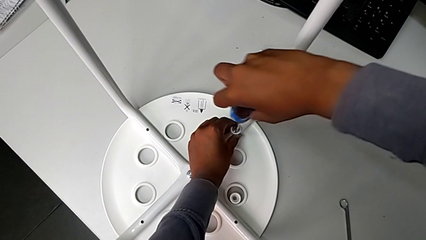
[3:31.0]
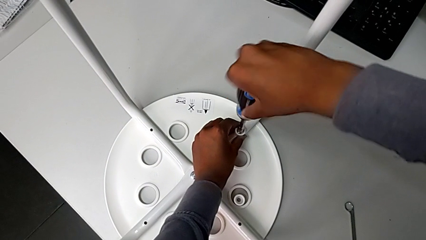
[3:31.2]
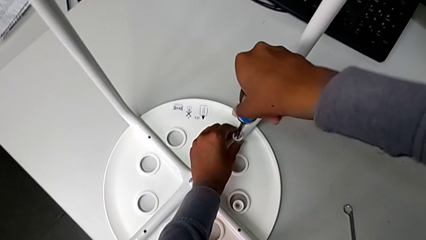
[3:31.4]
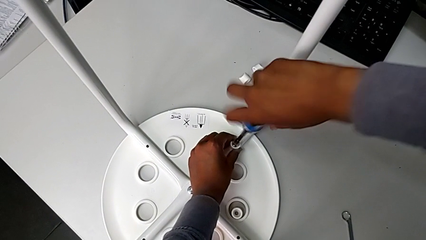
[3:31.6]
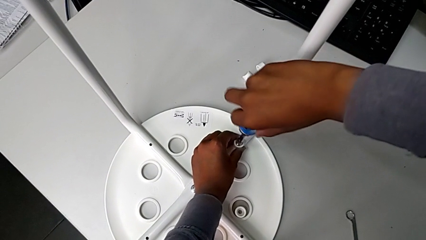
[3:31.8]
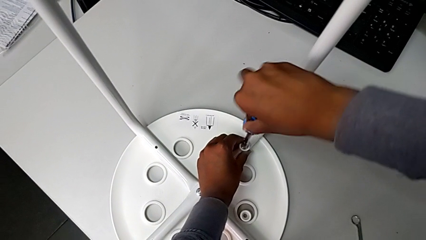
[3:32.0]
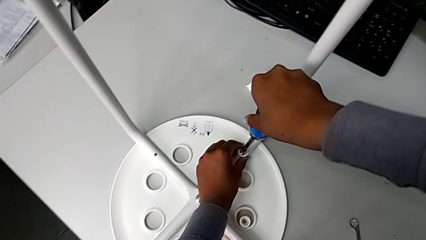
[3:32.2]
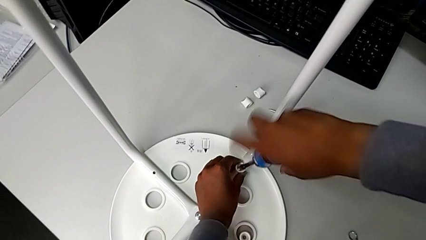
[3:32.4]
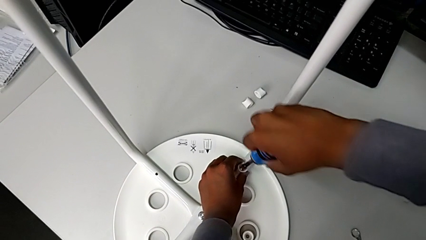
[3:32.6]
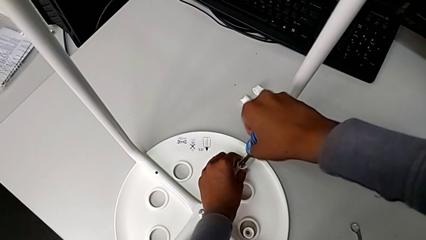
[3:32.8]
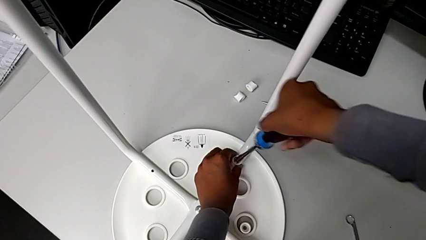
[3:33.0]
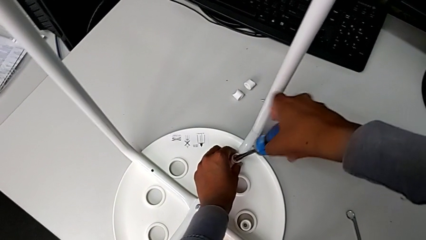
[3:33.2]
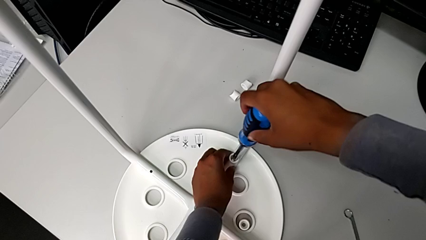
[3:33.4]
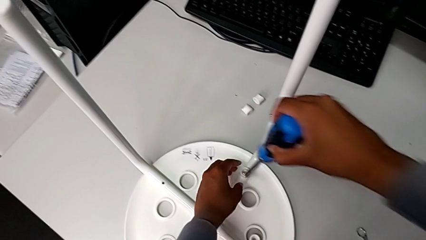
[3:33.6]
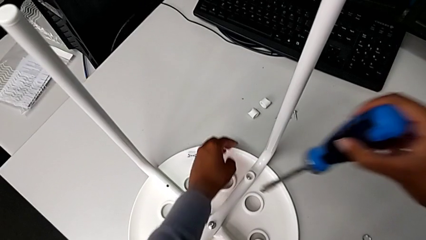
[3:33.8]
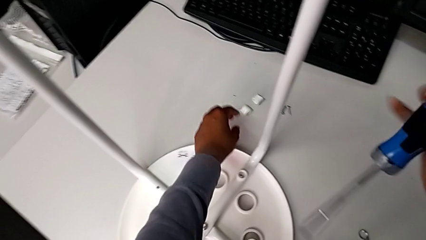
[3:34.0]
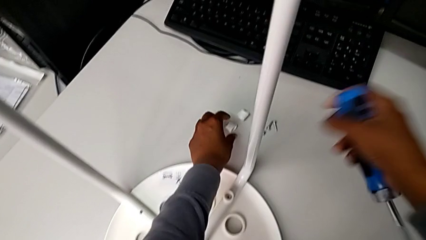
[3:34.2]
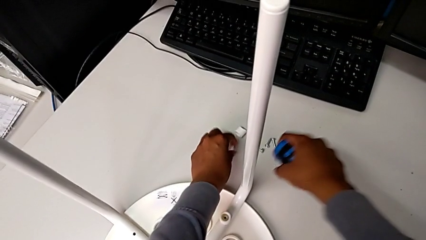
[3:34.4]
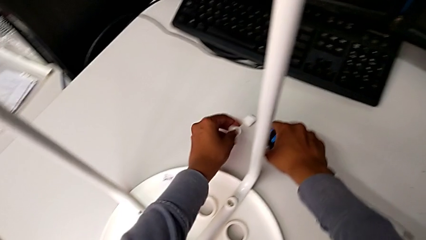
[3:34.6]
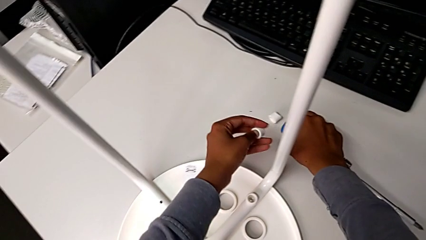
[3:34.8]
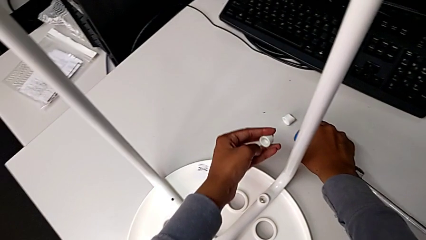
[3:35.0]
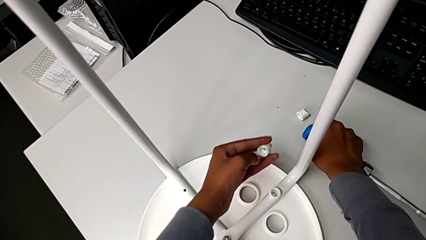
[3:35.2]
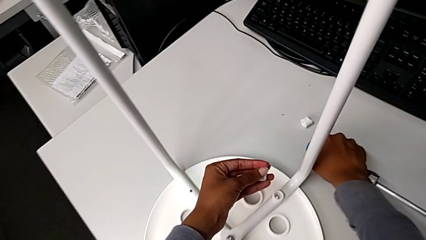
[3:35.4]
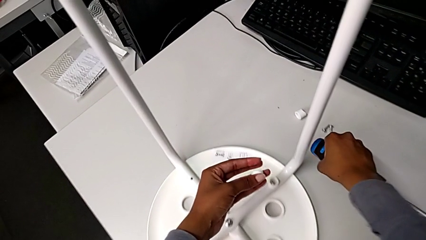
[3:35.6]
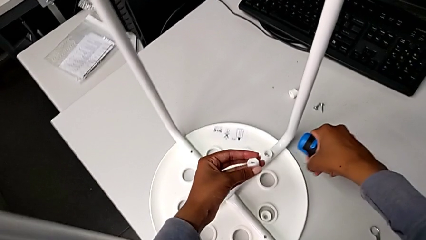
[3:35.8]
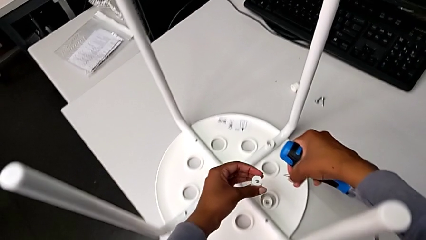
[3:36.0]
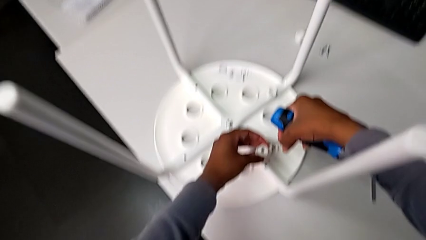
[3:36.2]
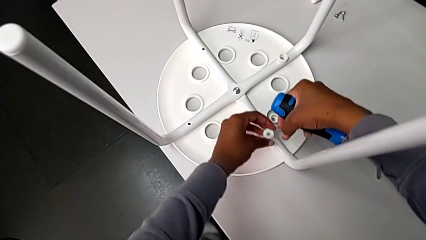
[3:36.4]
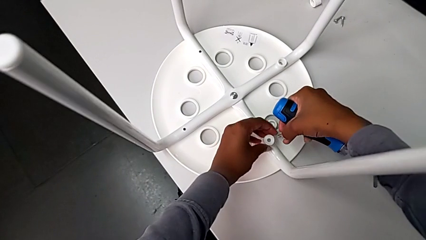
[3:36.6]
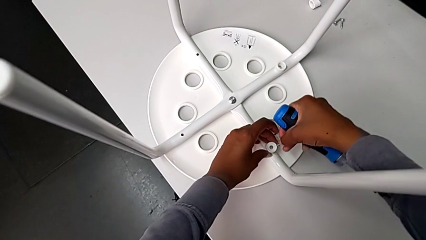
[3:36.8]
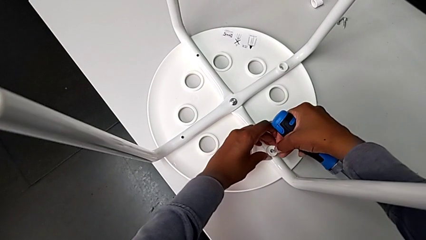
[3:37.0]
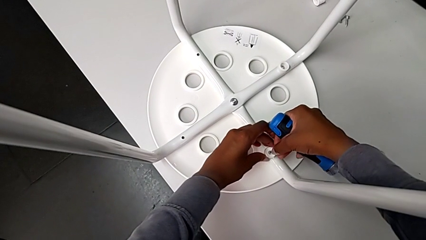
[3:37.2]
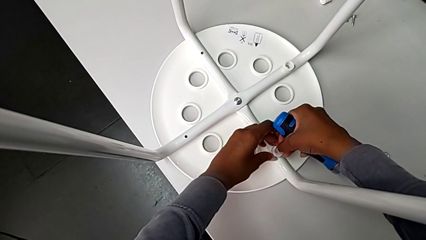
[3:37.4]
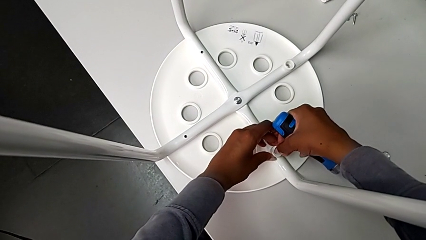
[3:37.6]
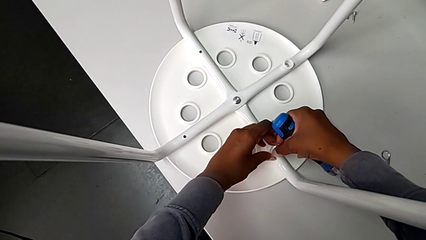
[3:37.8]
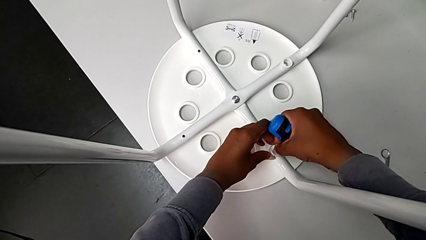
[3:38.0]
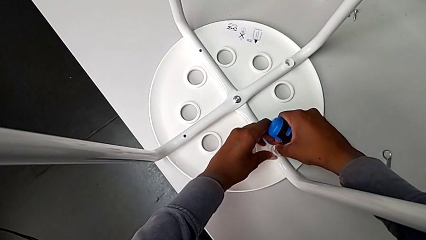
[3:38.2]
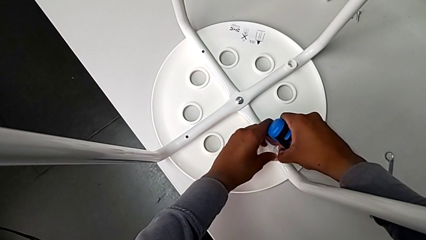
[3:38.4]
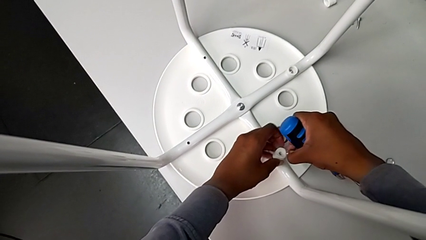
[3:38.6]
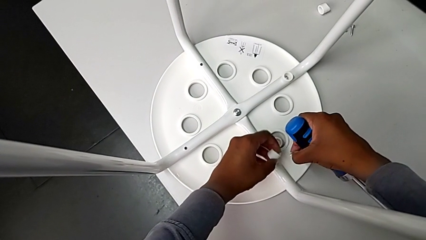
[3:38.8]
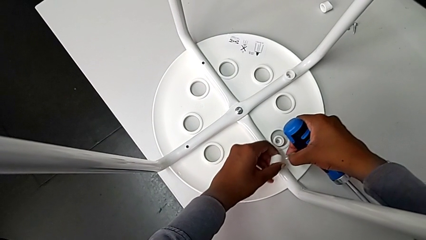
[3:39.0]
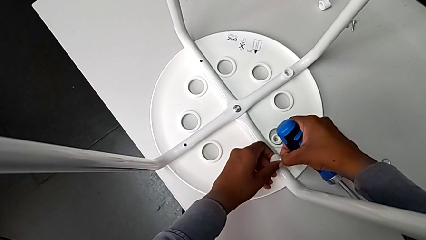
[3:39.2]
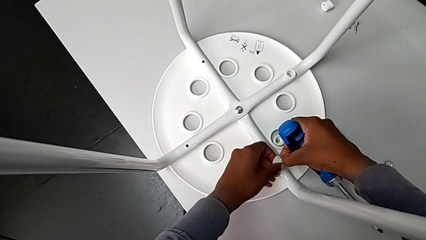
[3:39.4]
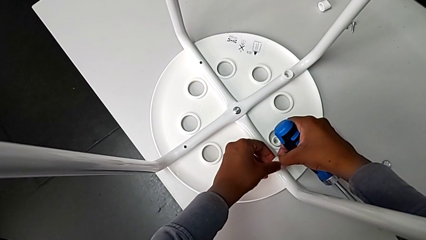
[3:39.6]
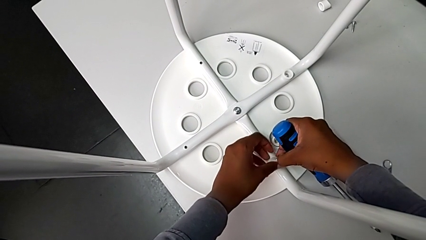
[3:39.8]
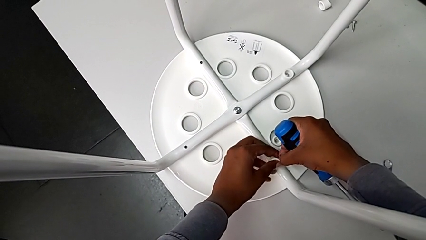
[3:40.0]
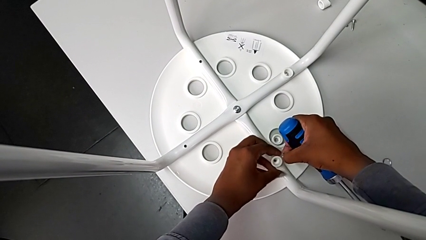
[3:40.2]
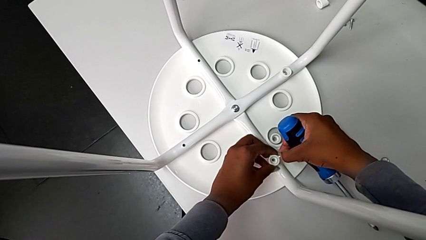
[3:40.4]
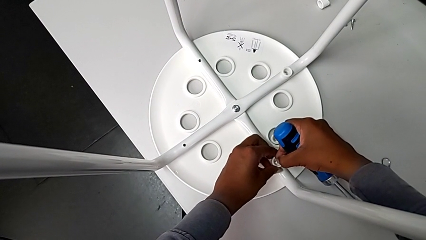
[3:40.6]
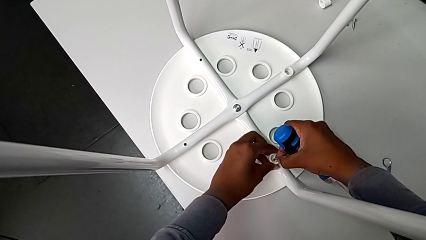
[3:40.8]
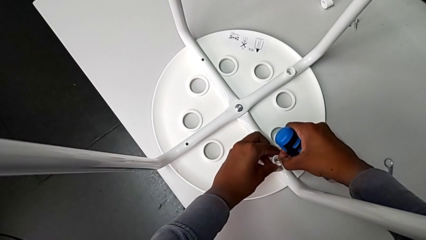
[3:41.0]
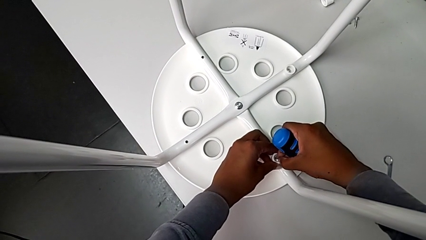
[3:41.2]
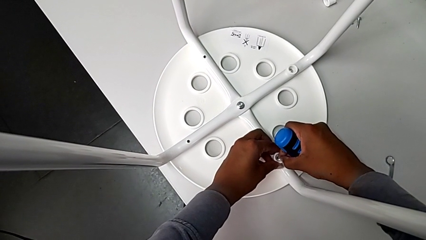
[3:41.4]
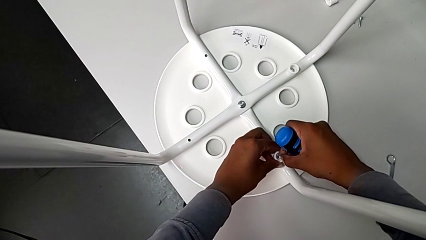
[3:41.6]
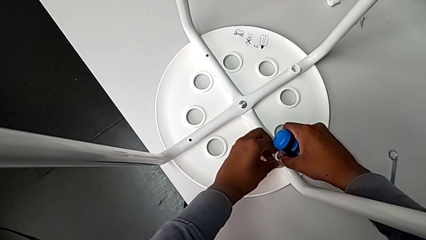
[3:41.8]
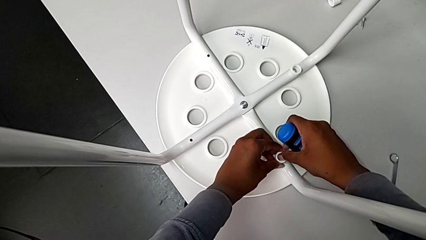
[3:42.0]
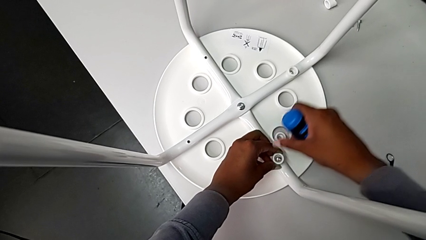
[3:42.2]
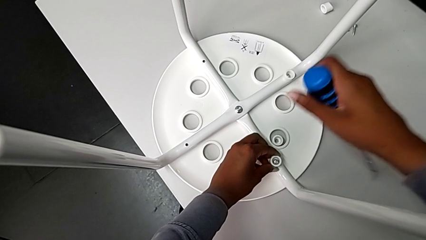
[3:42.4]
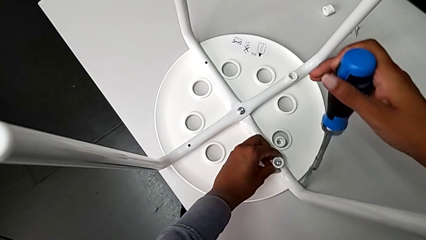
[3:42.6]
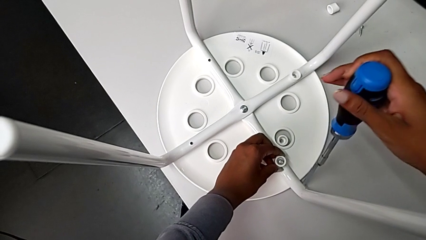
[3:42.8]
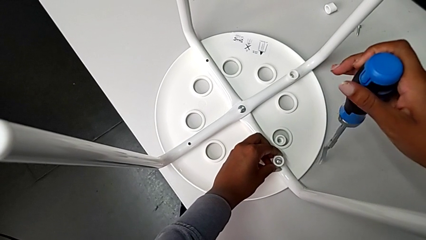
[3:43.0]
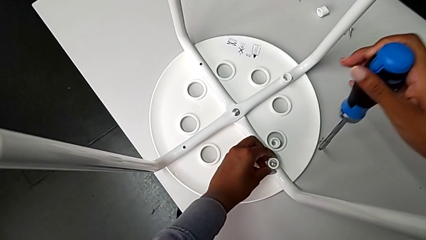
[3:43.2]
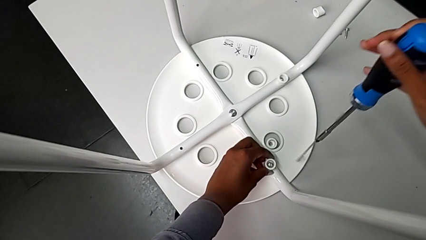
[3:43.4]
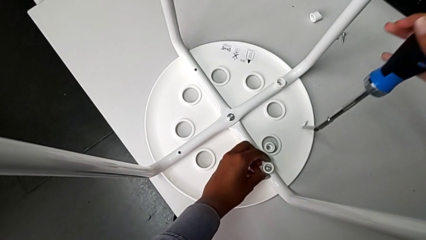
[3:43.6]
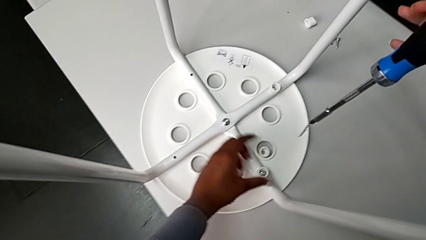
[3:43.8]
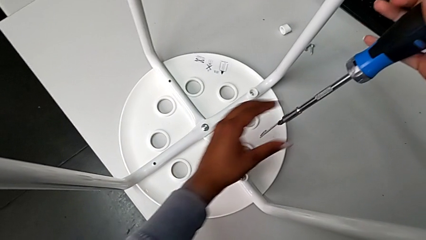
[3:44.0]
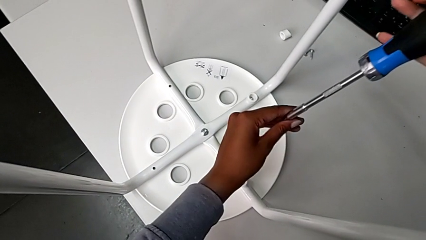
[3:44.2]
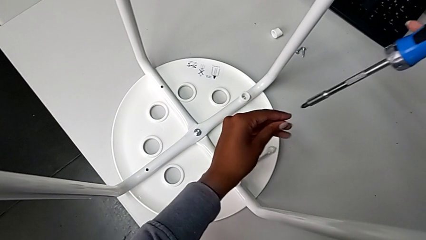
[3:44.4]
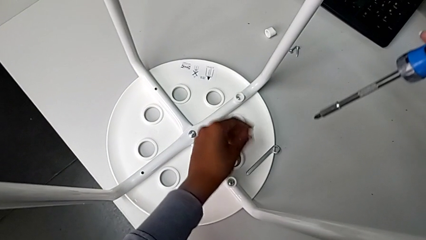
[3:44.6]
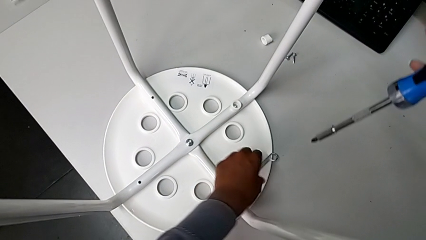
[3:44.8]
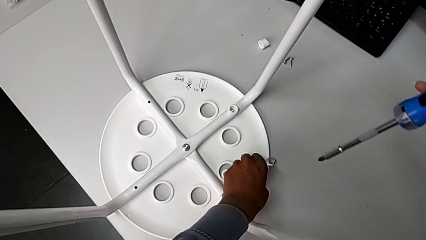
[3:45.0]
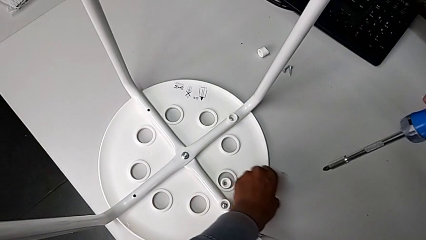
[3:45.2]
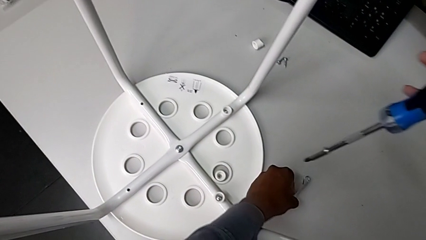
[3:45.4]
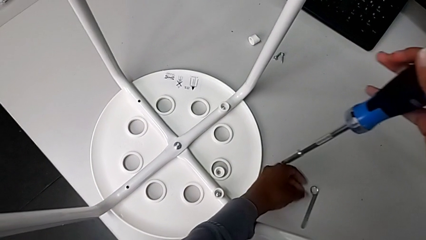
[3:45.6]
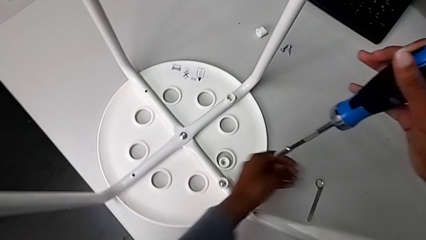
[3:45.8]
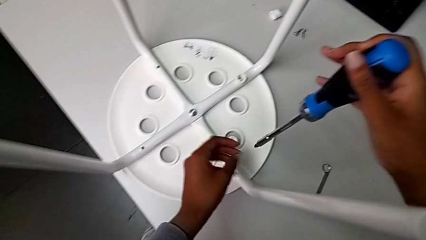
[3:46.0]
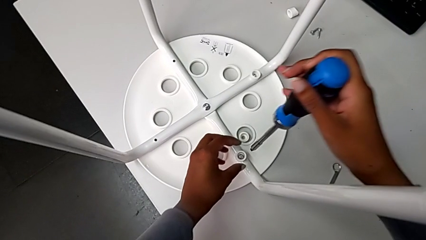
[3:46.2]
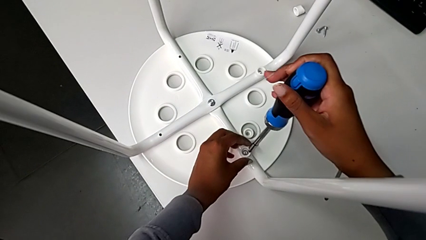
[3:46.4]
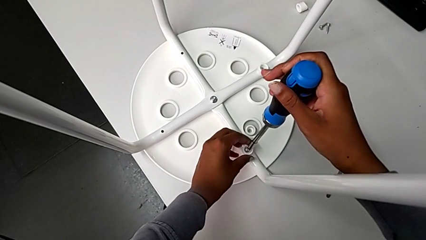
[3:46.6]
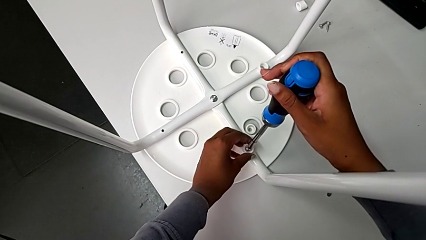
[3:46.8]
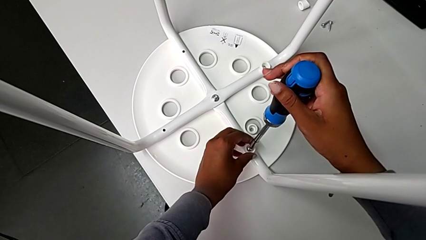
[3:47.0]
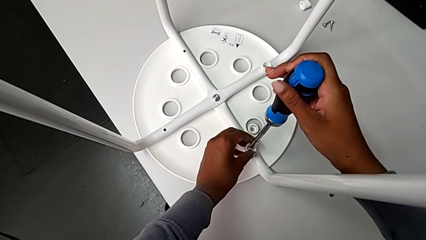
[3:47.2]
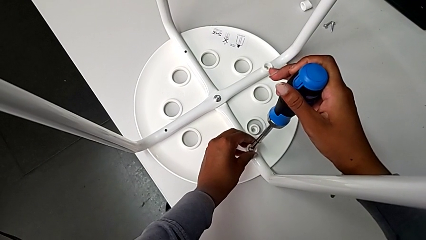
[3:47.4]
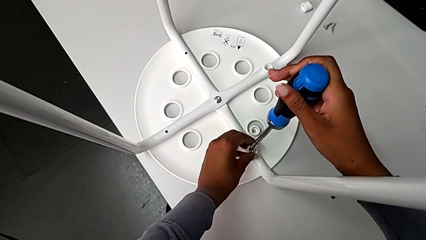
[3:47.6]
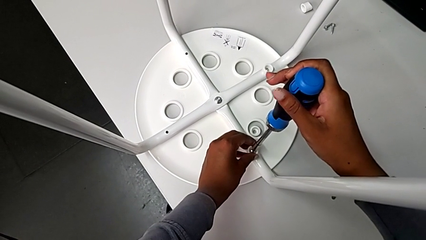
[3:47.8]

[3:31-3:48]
The camera wearer is assembling the seat and its legs. They screw the screw, withdraw the screwdriver, grab the washer, grab the screw, rotate the washer, insert the screw, grab the hexagonal wrench, wrongly drop it, place it and insert the screwdriver.
